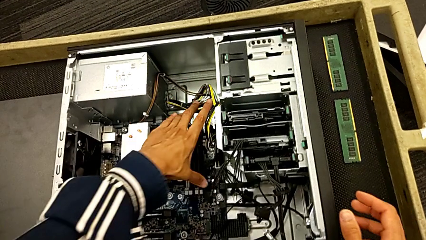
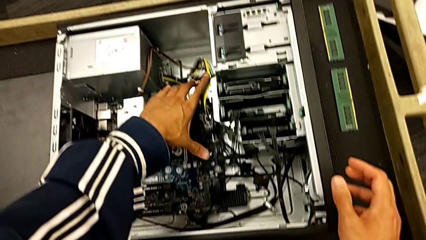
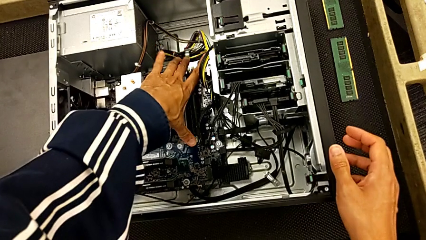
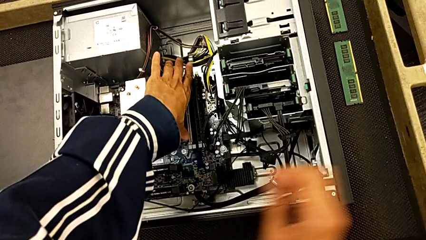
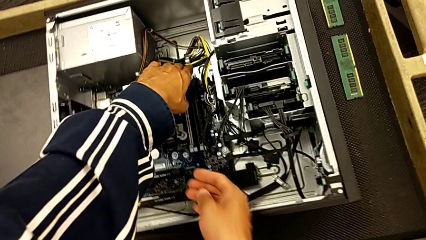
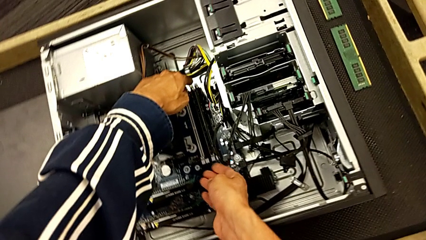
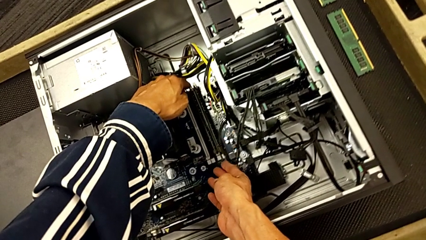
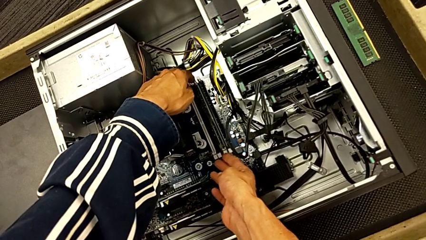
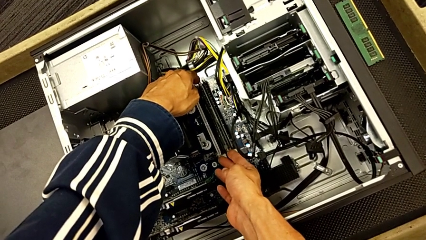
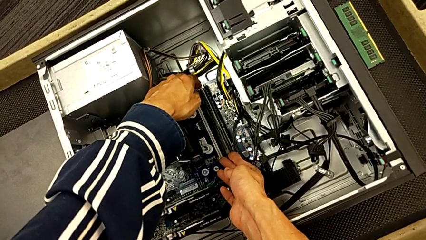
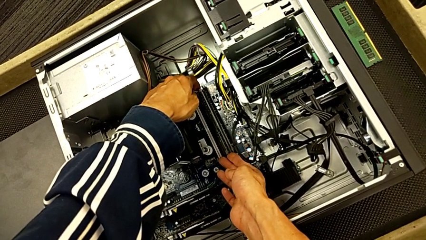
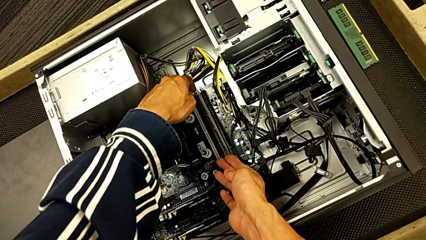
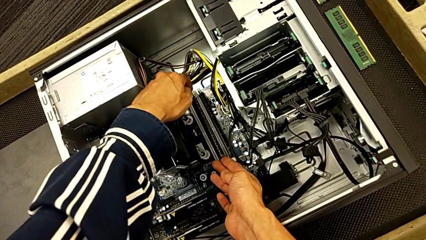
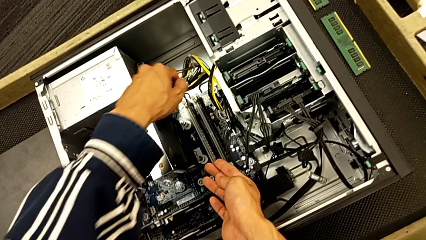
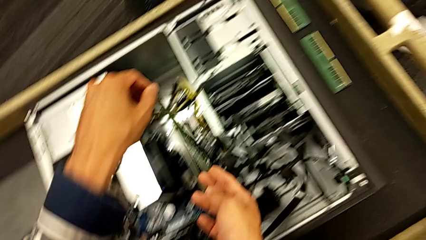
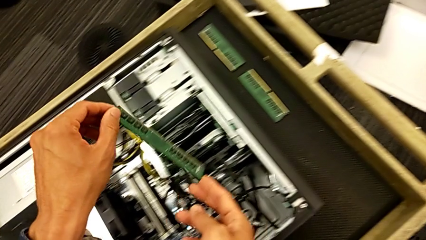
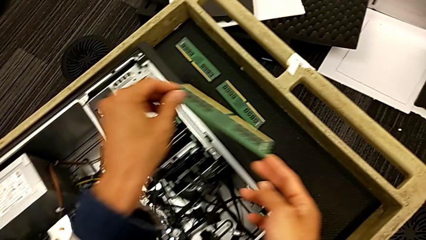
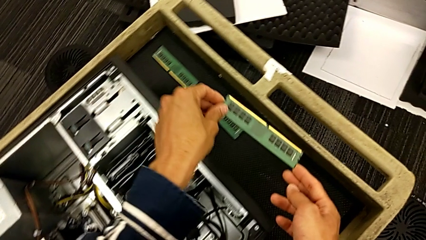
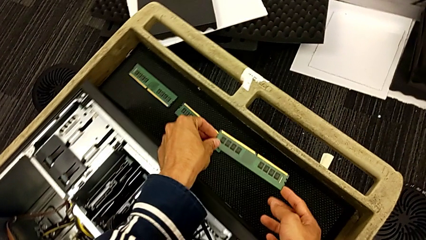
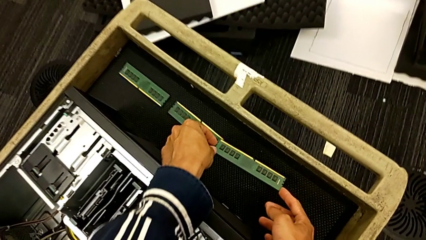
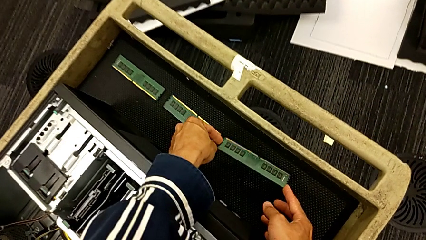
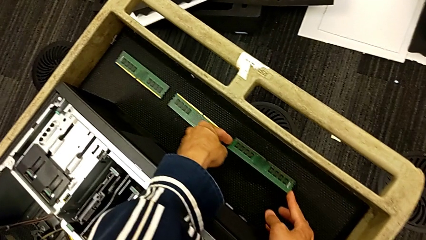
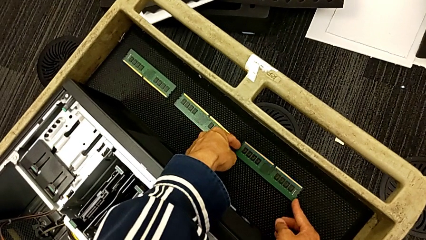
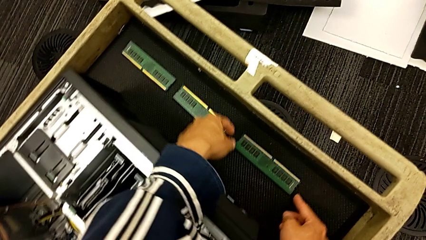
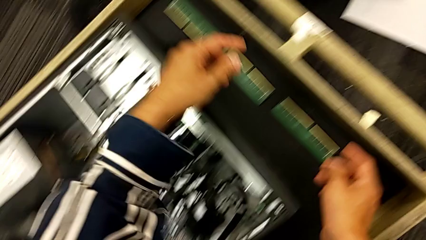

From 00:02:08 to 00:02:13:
The camera wearer removes the third RAM from the computer tower. They withdraw the third RAM and place it.

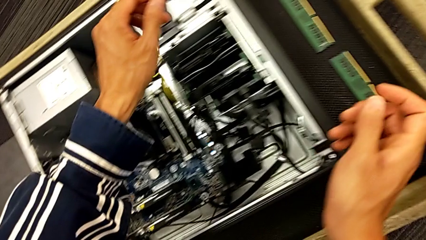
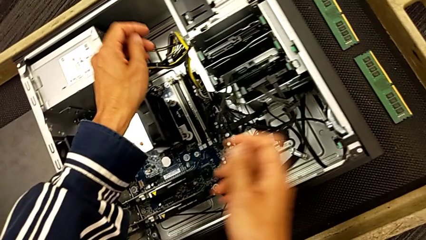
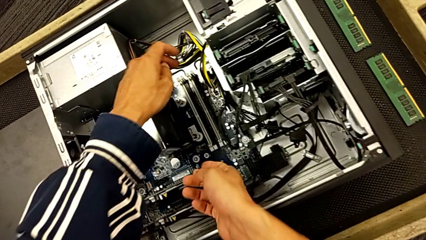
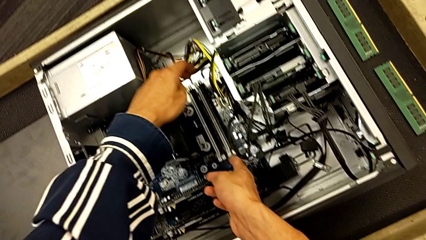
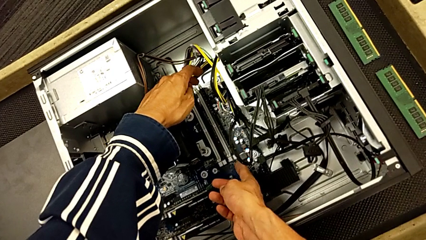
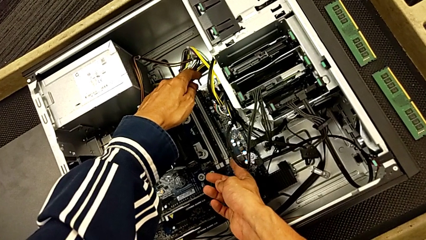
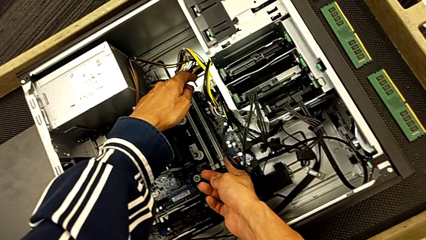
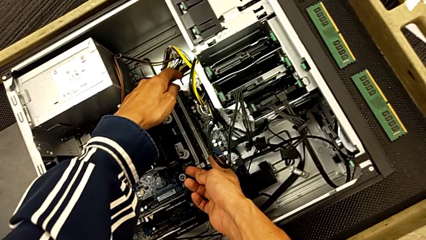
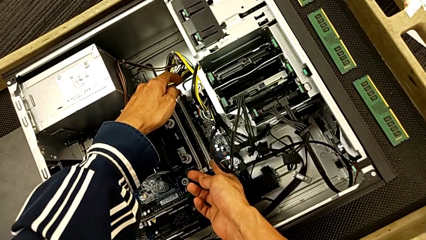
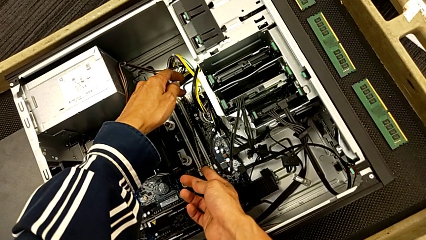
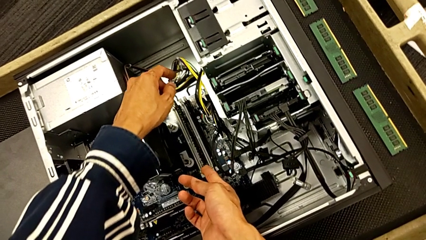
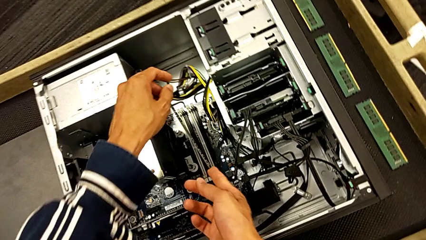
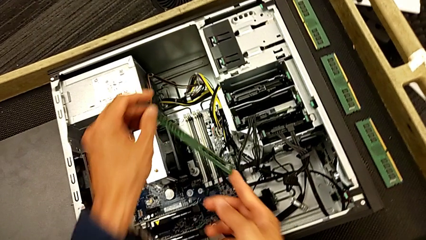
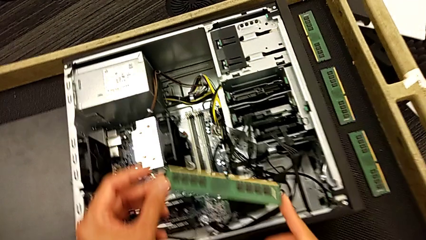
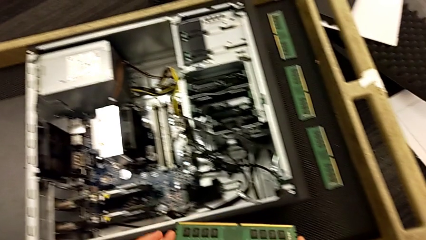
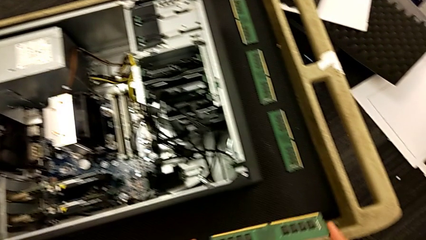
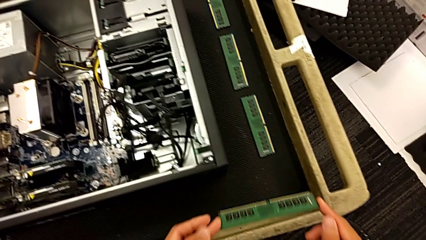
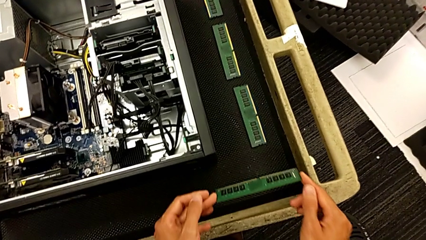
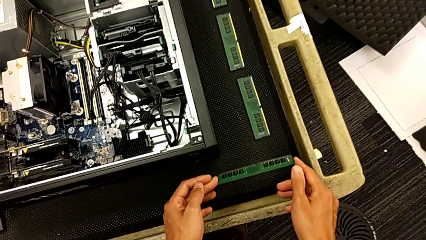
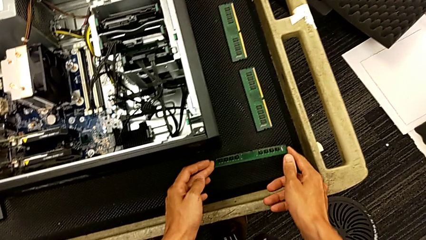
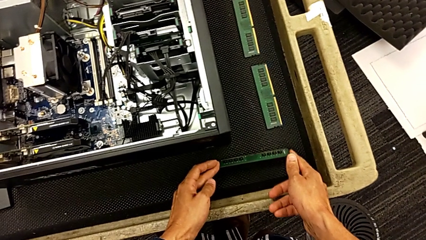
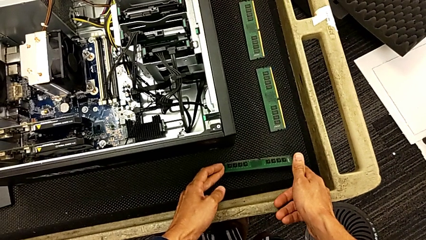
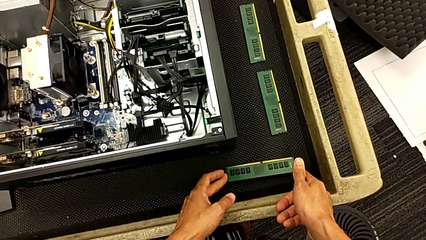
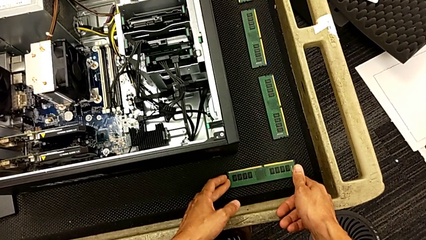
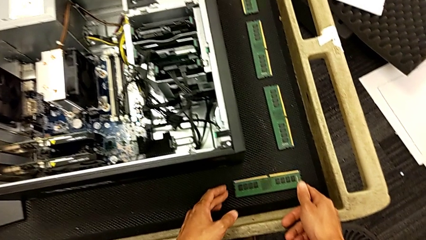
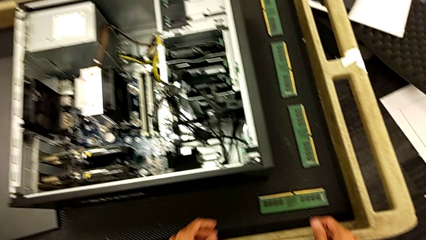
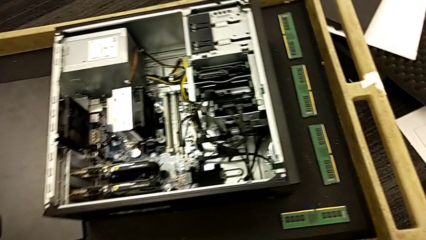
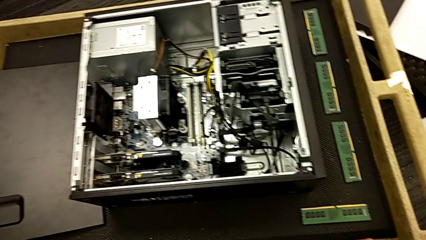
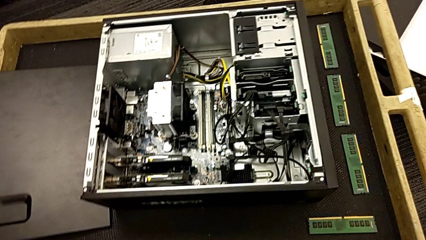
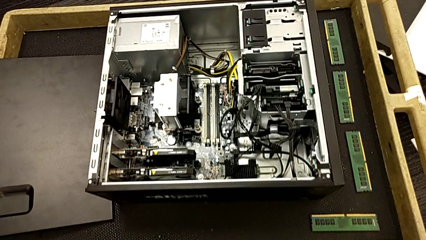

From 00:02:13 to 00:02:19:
The camera wearer removes the fourth RAM from the computer tower. They grab the fourth RAM, withdraw it and place it.

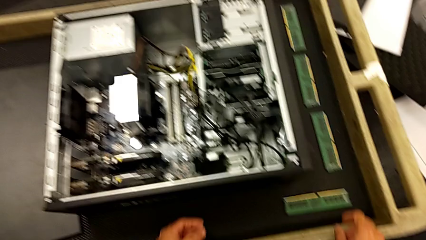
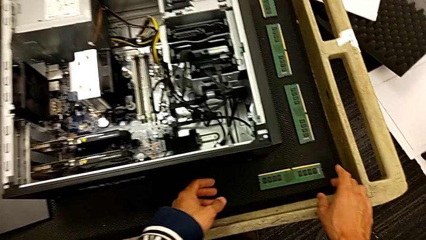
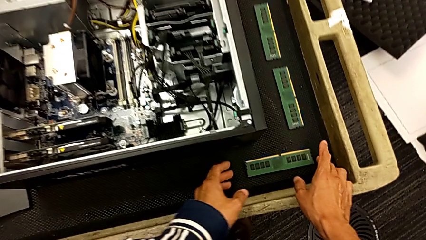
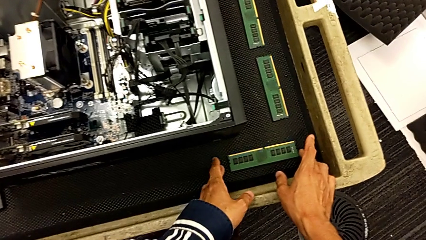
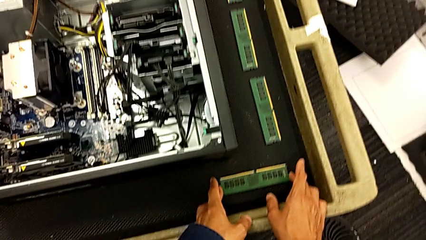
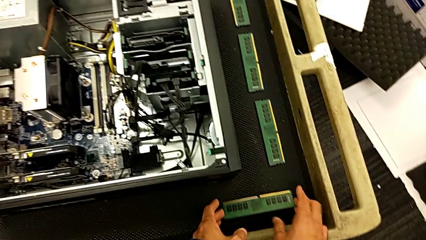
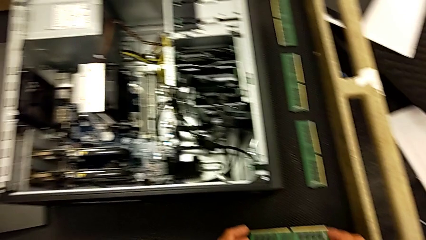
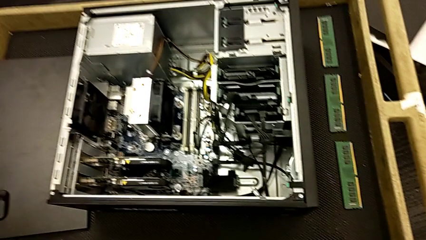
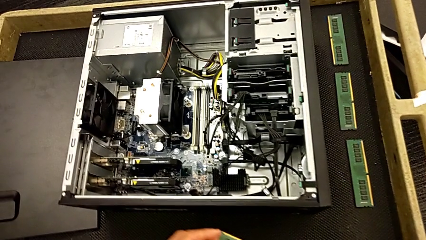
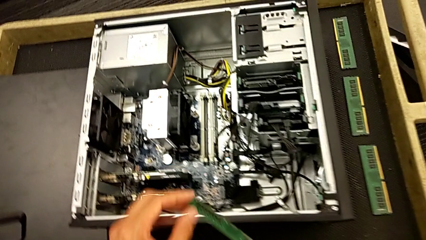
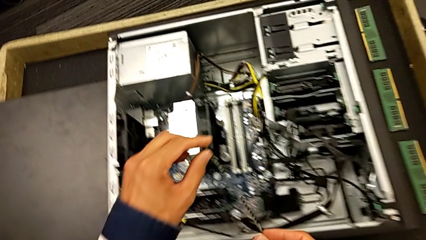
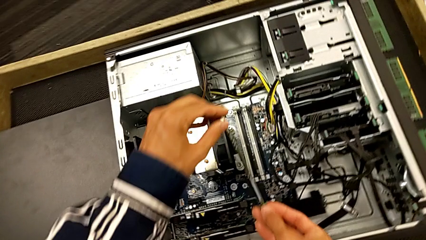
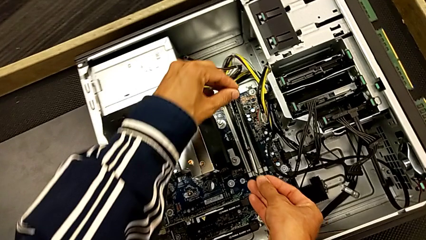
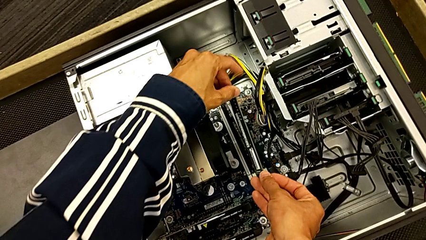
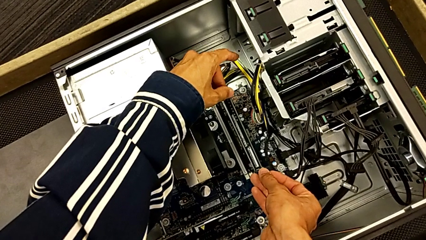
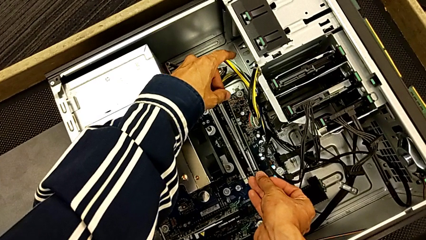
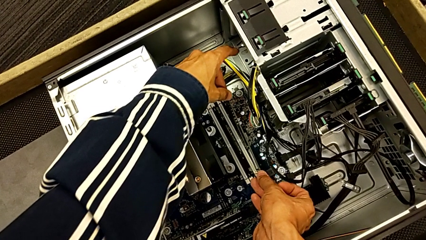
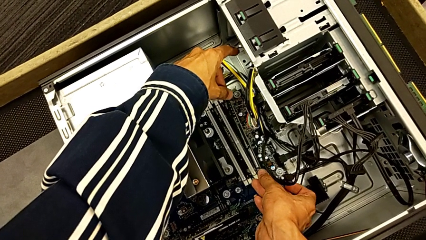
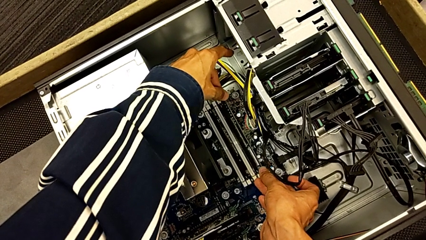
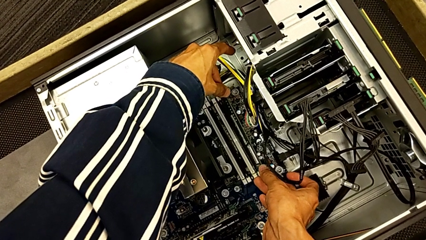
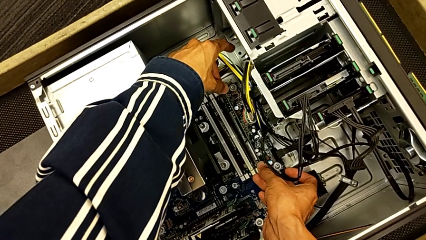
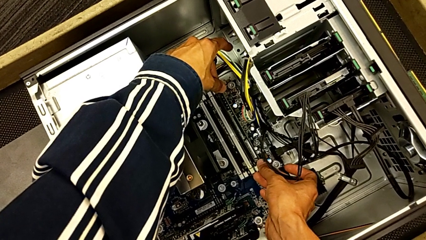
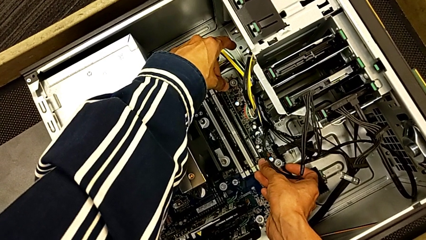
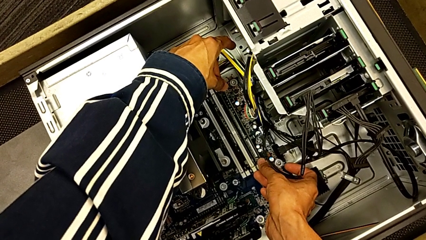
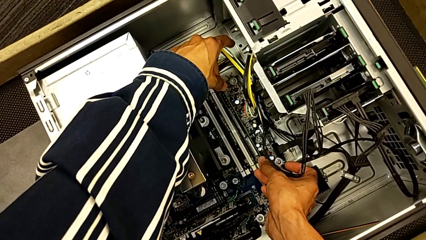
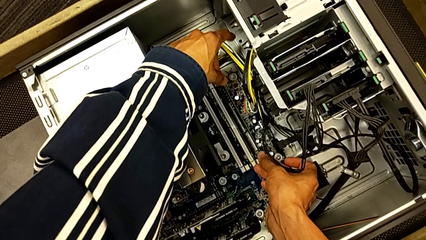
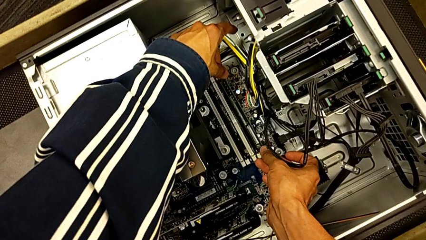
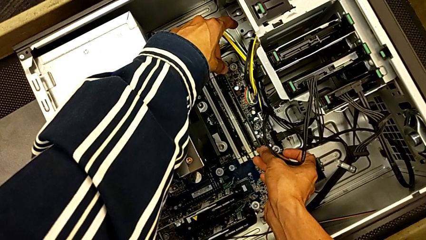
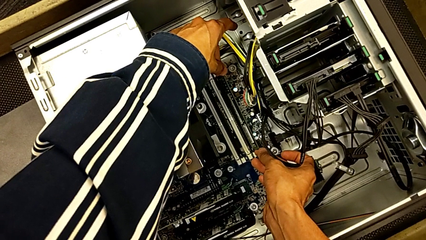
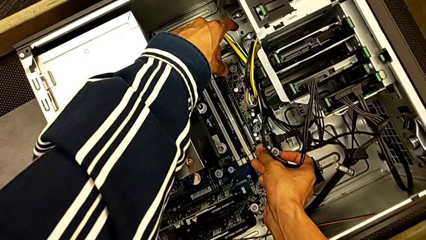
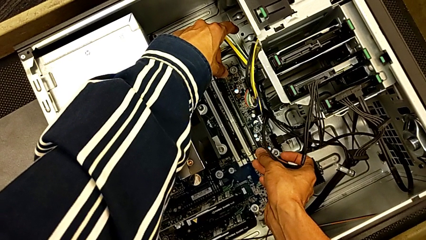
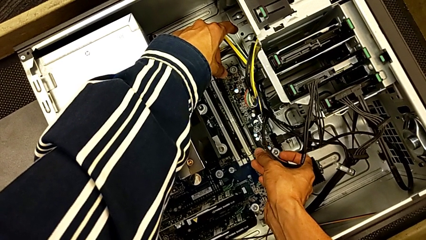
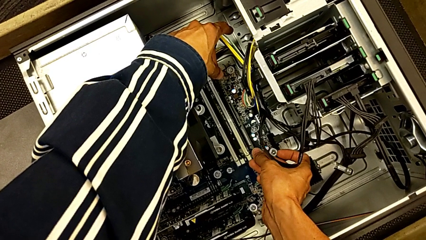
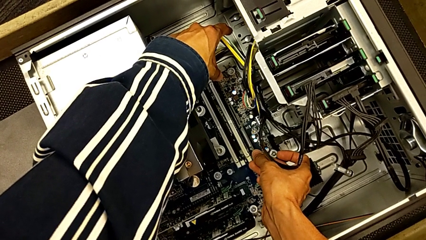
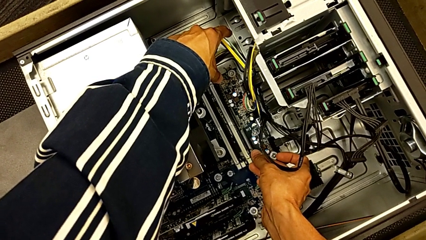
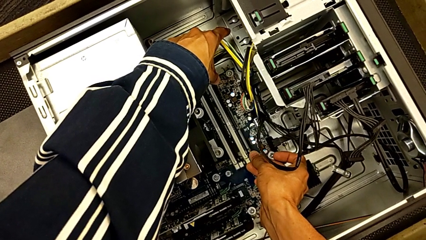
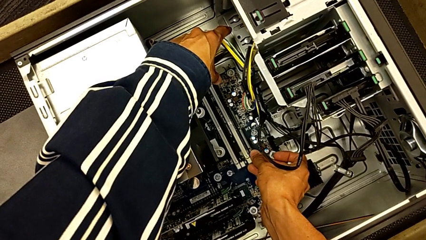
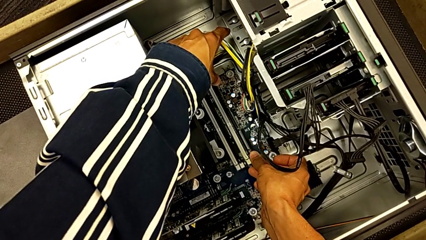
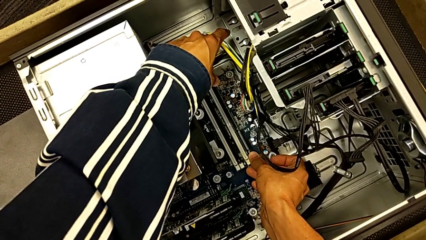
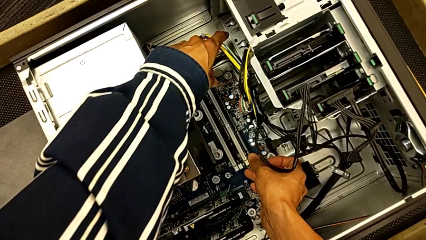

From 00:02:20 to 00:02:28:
The camera wearer is inserting the RAM back into the computer tower. They grab the fourth RAM and insert it.
